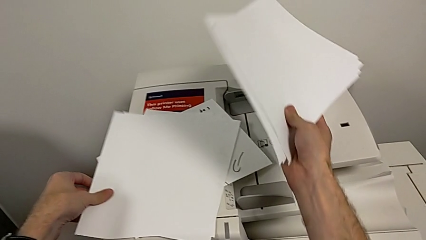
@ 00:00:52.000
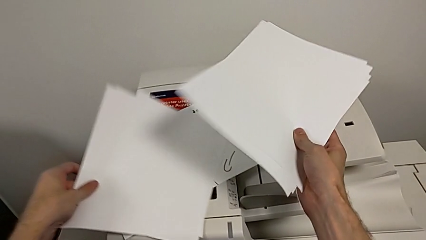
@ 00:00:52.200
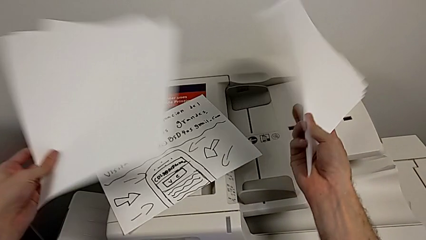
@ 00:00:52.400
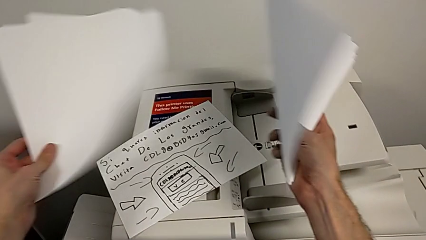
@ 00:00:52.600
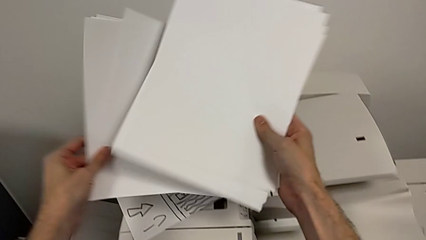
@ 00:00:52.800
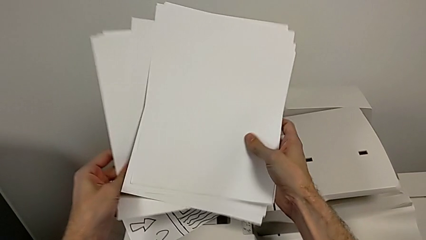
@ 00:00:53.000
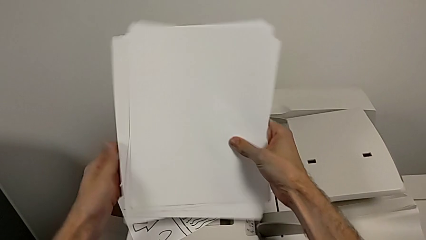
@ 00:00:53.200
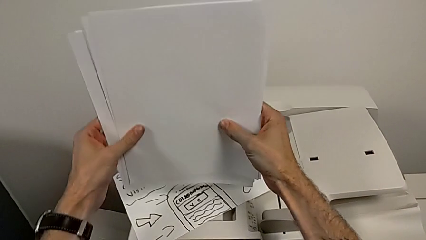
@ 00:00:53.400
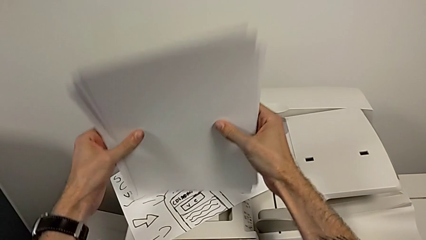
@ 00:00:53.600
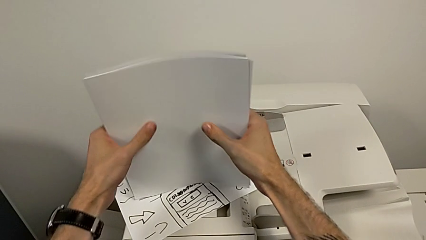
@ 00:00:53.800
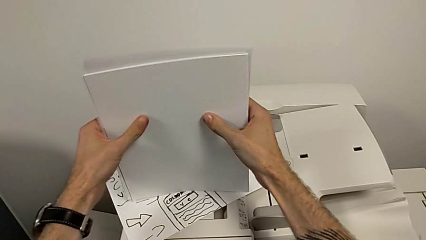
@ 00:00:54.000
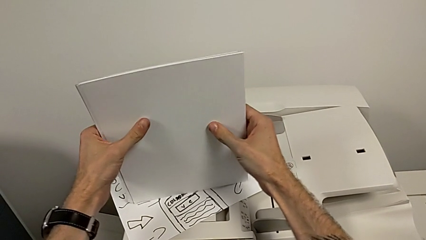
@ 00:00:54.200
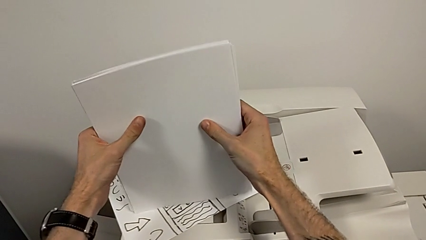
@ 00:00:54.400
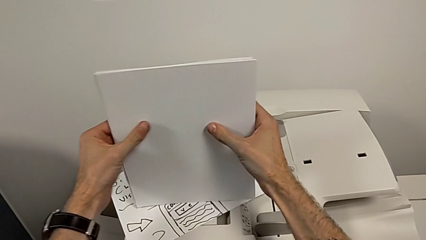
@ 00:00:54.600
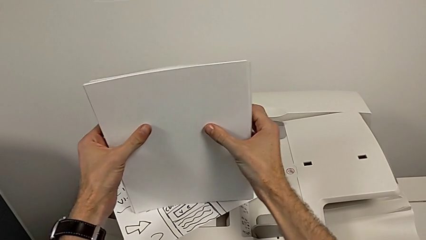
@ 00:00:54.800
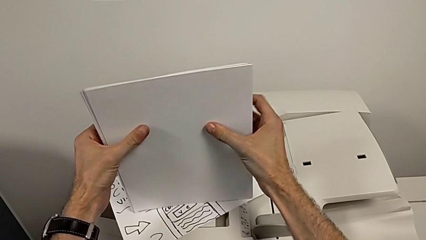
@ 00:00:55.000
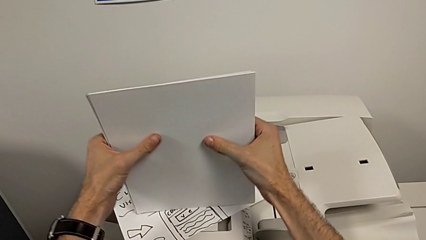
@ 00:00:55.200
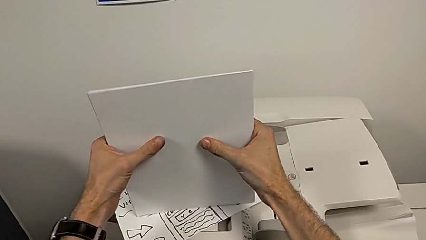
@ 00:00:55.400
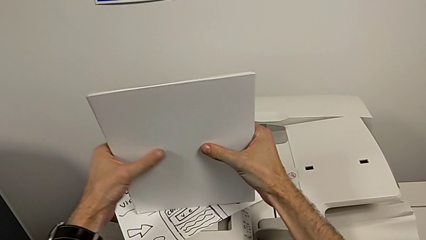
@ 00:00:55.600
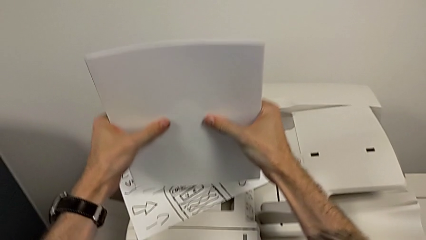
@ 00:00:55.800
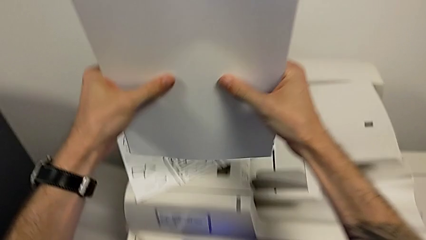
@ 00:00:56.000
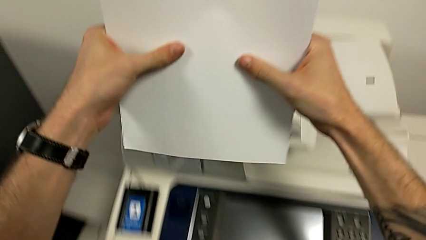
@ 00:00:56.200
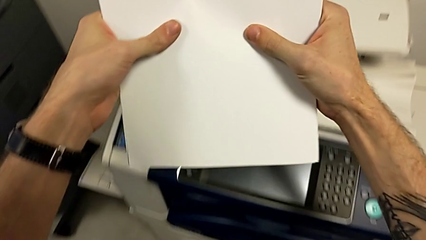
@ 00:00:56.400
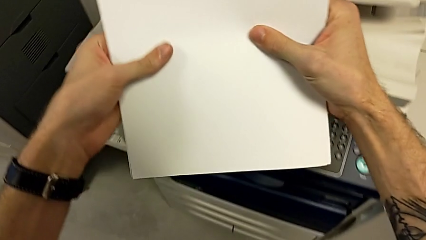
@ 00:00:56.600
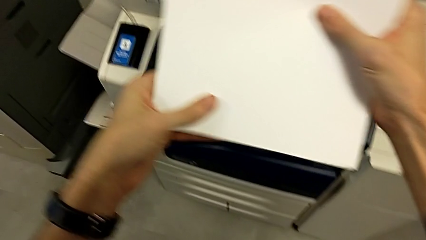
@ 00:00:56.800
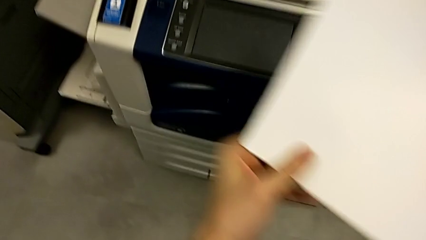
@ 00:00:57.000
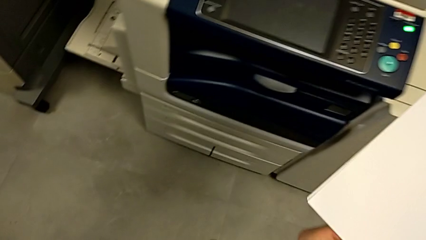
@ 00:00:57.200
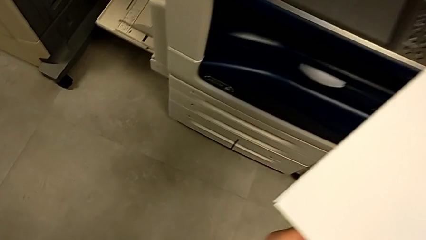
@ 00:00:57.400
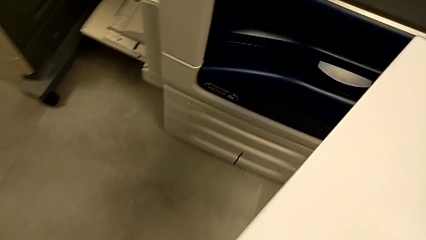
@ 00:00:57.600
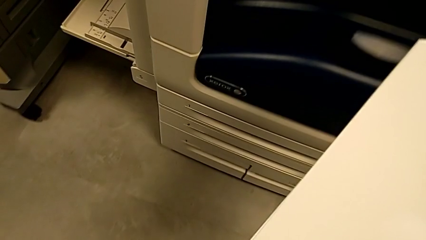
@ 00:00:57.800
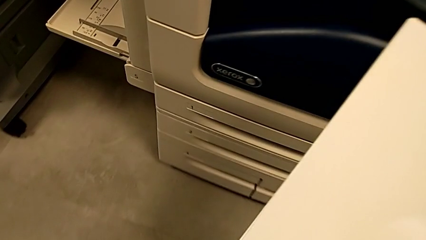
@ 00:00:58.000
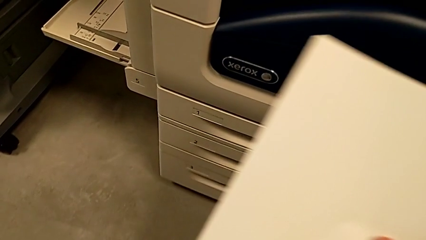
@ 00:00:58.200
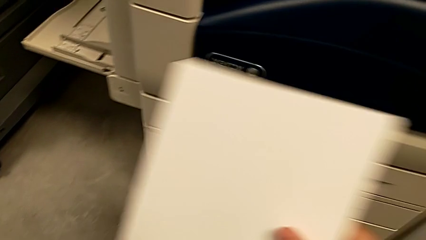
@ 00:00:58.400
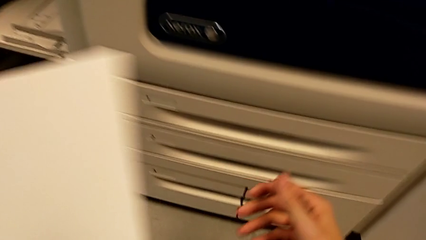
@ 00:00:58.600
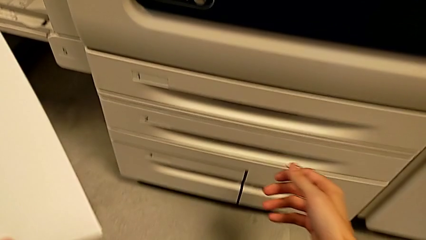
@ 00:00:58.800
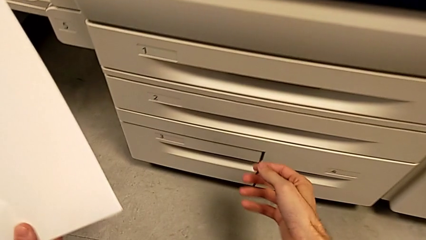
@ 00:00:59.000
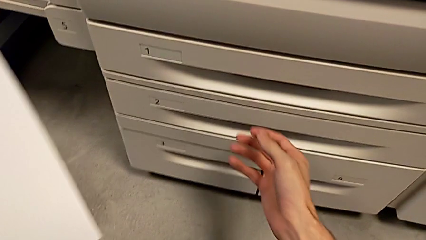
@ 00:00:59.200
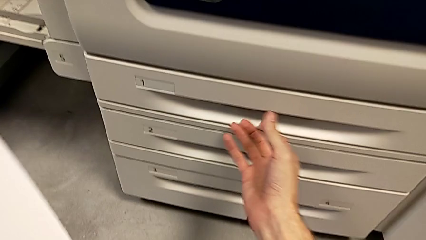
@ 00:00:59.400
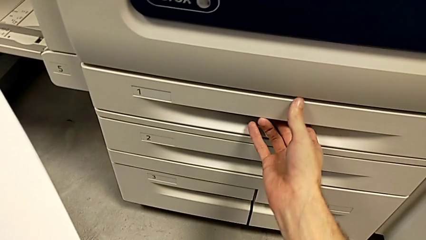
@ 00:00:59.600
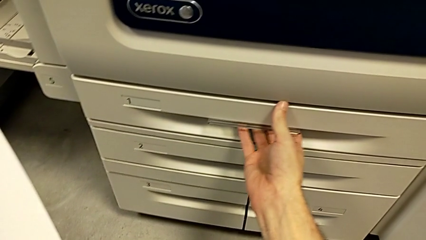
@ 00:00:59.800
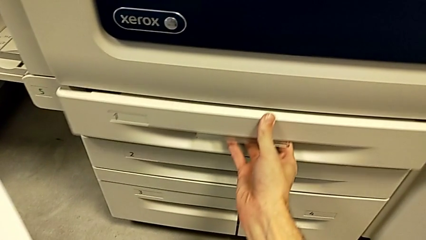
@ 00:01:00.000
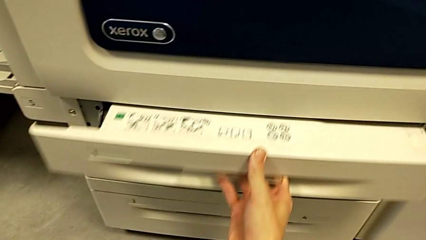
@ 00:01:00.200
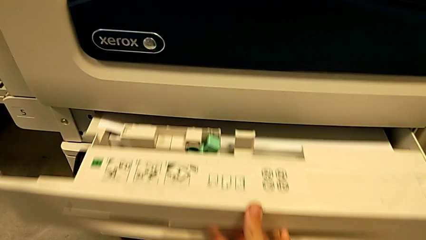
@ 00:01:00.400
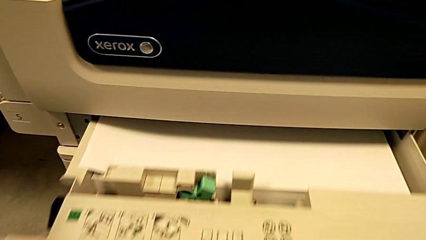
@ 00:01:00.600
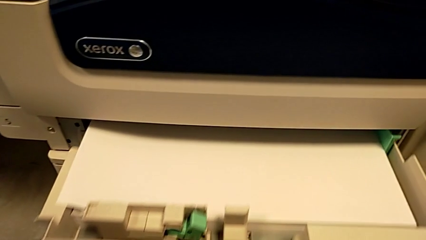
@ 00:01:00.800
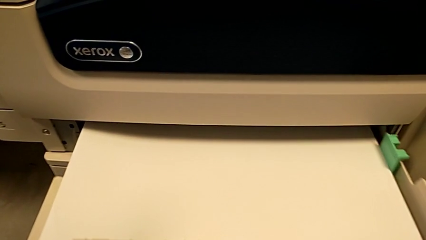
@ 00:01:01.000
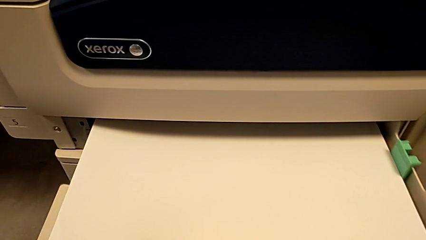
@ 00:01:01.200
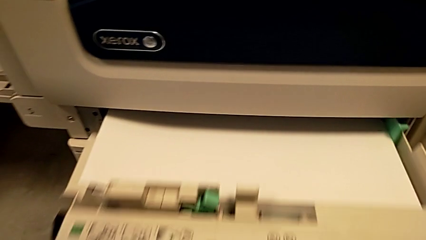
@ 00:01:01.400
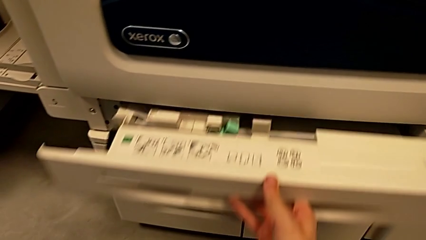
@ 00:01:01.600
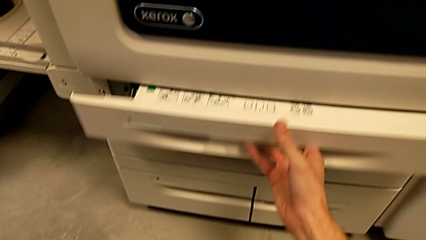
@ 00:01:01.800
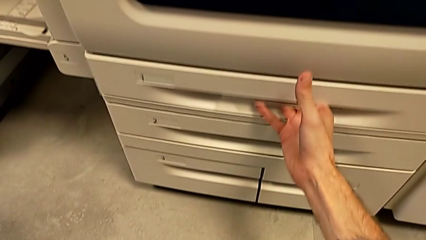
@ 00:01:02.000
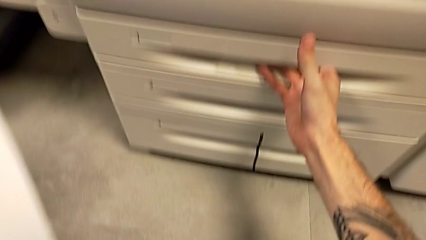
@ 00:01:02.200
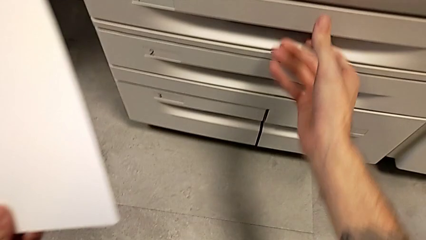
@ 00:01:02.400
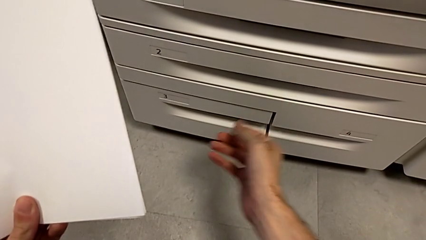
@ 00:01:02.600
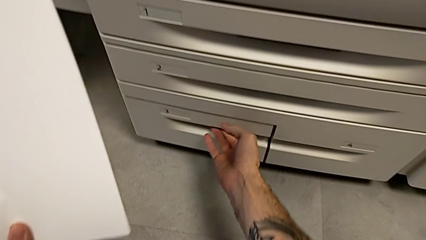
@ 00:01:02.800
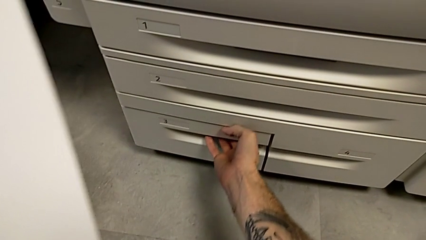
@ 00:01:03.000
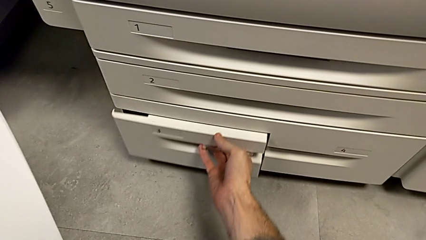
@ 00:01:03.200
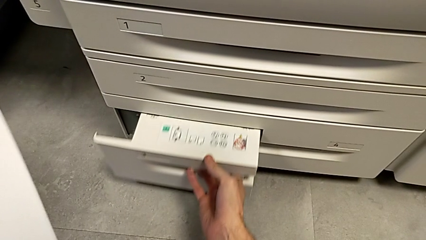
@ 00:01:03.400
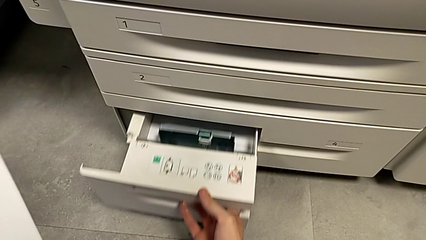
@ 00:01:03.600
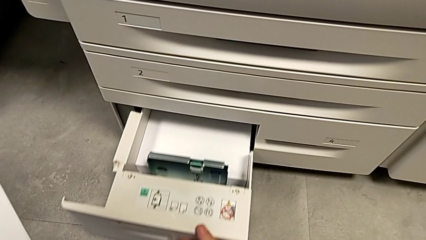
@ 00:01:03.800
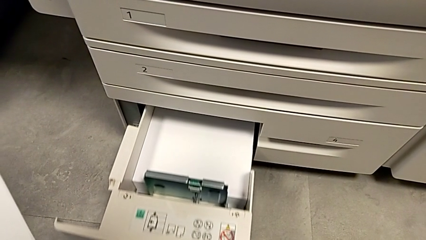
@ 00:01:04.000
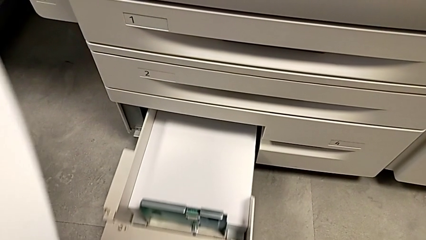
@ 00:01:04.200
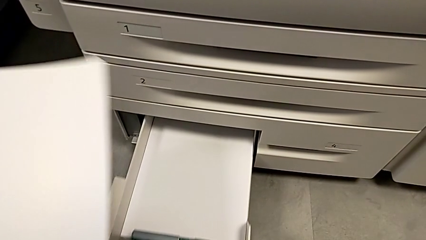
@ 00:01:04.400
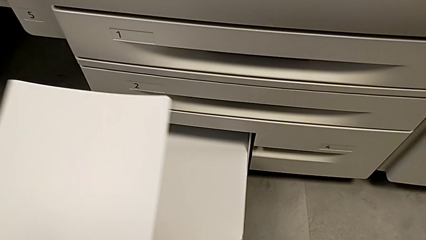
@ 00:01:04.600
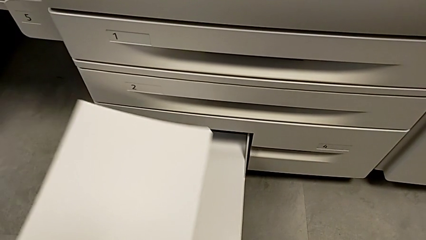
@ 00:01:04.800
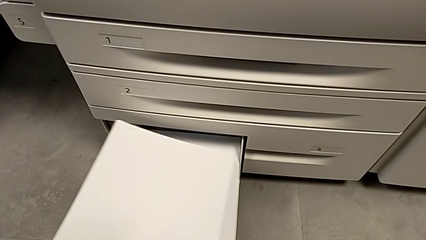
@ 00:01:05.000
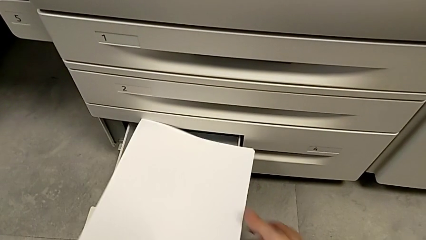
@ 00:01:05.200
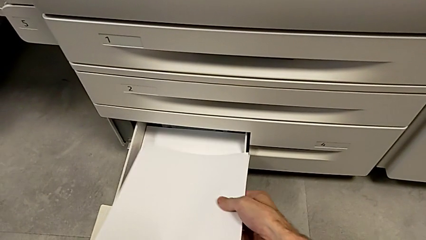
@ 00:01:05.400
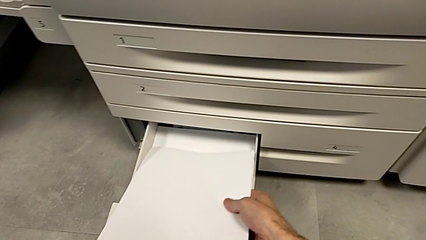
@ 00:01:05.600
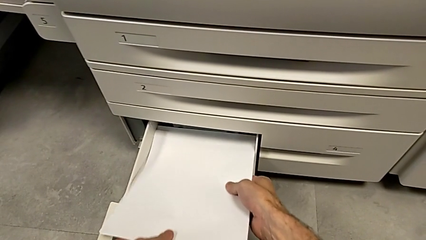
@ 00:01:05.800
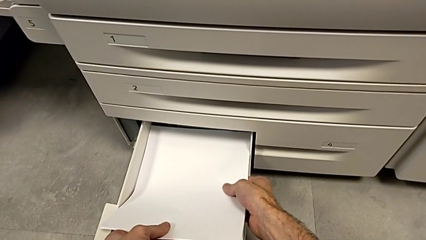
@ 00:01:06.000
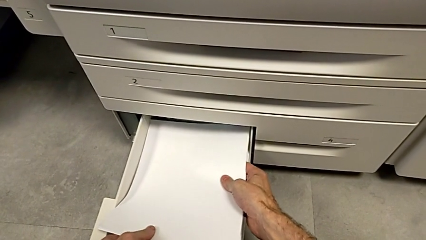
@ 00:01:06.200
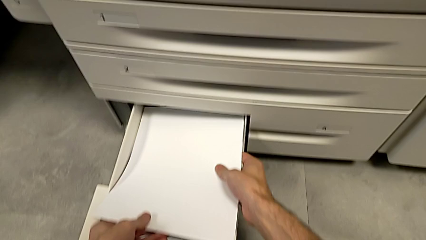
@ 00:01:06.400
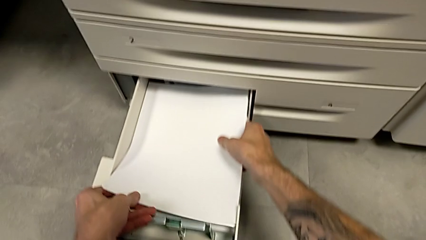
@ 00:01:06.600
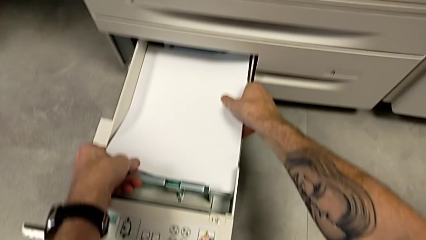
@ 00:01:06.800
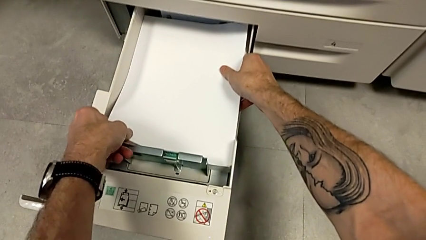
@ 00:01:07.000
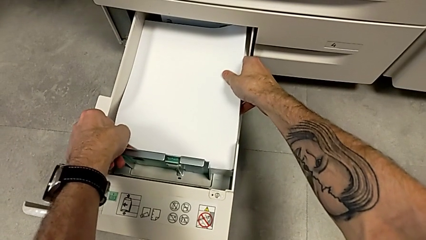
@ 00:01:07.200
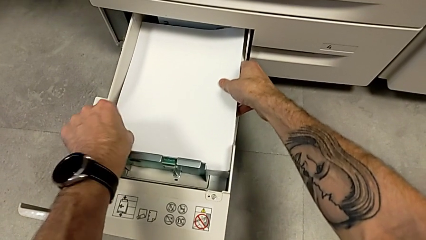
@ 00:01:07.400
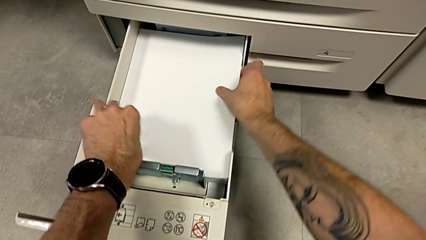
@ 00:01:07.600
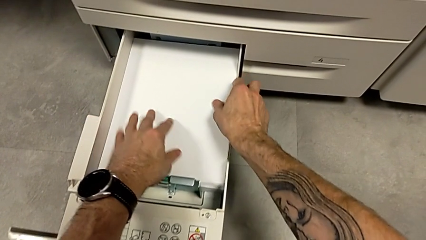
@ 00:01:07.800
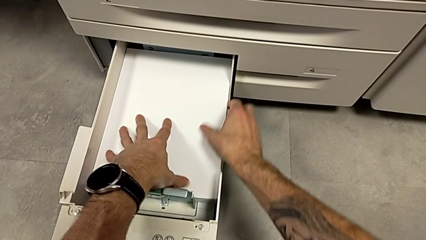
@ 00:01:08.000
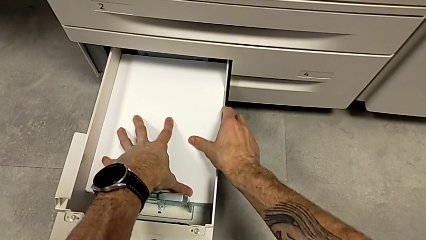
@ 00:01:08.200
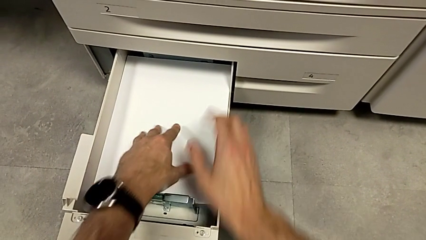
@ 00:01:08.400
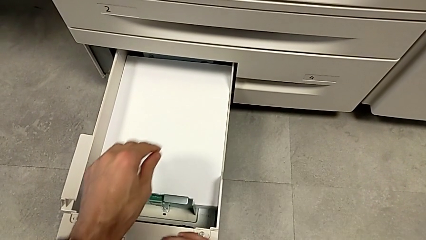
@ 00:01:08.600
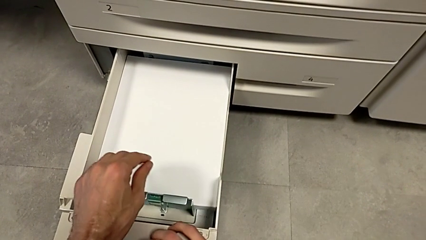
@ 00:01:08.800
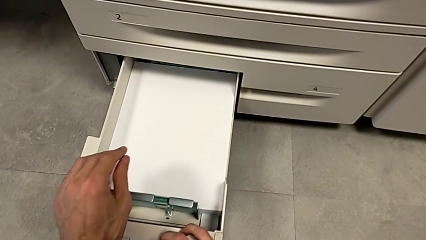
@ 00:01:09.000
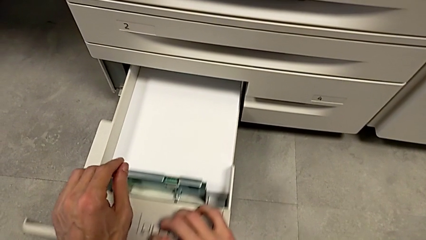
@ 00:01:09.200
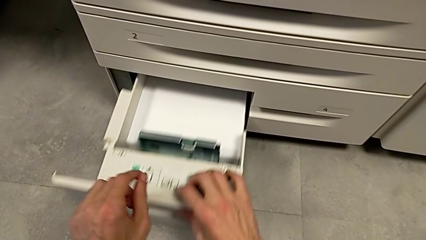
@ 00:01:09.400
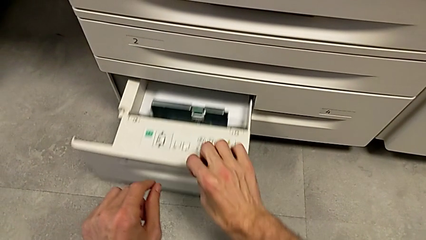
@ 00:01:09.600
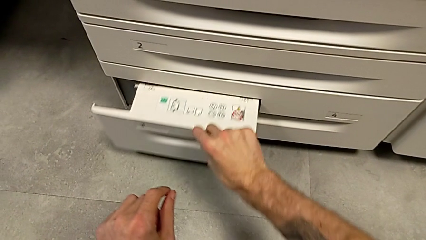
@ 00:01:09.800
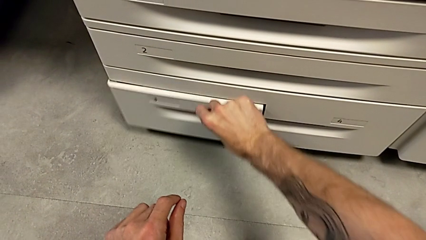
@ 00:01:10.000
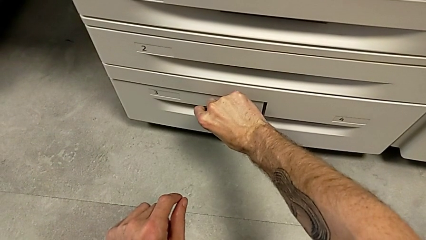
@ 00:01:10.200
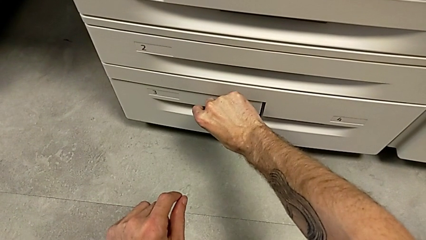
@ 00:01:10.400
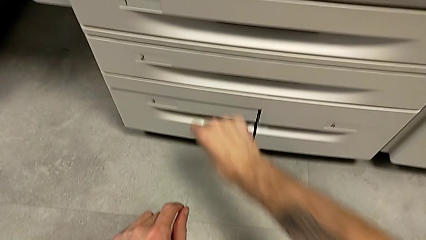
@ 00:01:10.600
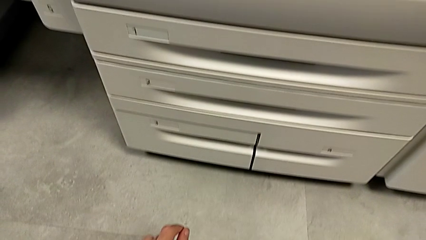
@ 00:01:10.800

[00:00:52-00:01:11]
The camera wearer is loading the paper stack into the paper tray. They align the paper stack, approach it, wrongly open the paper tray, getting the wrong tray, close it, open it, insert the paper stack and close the paper tray.
